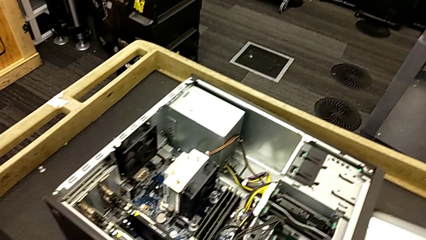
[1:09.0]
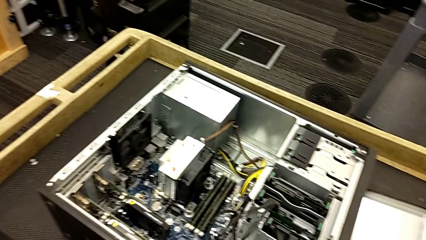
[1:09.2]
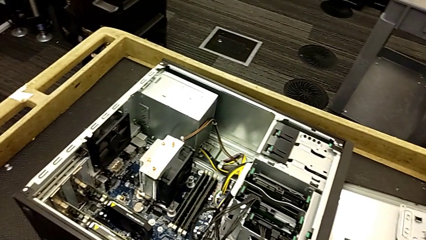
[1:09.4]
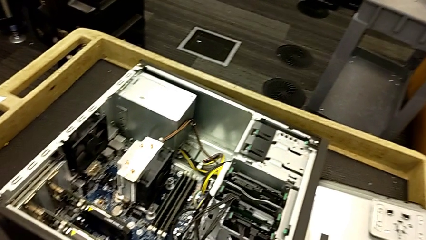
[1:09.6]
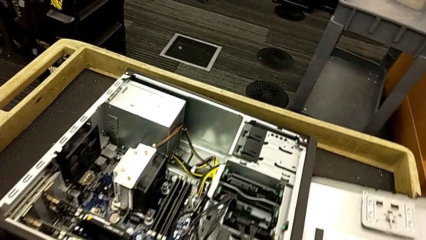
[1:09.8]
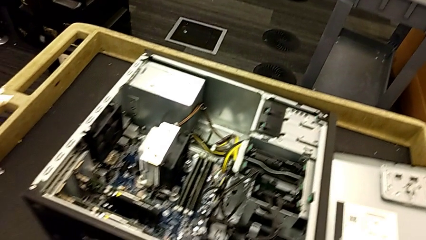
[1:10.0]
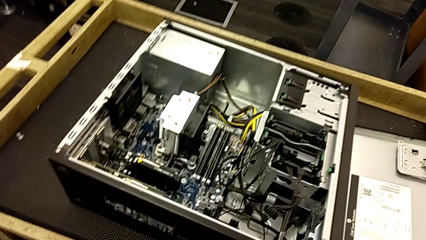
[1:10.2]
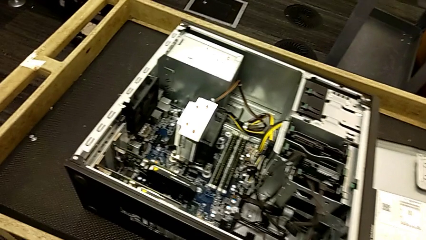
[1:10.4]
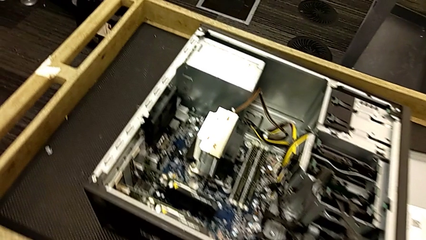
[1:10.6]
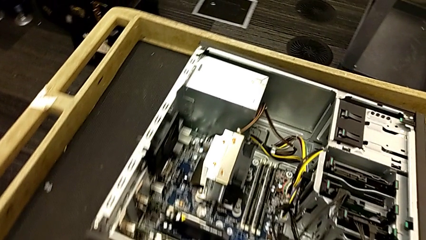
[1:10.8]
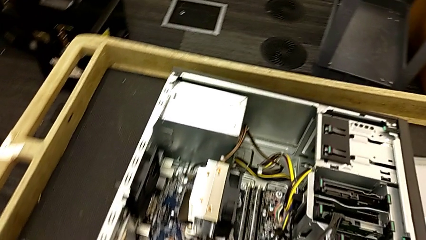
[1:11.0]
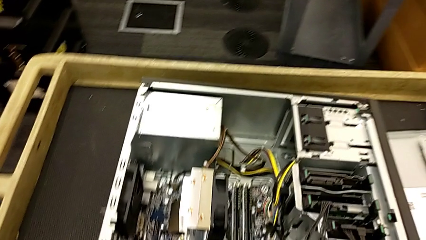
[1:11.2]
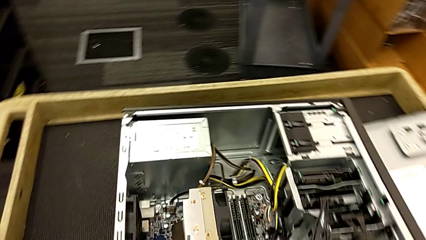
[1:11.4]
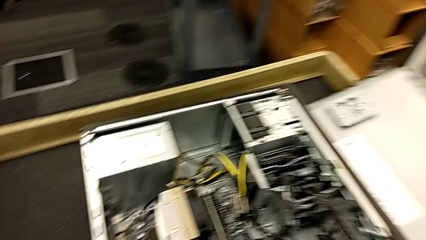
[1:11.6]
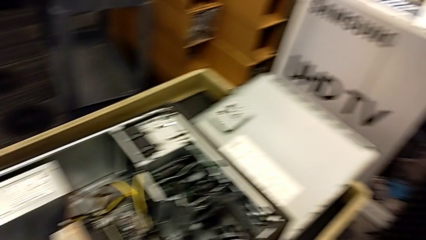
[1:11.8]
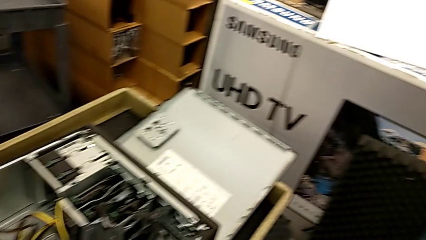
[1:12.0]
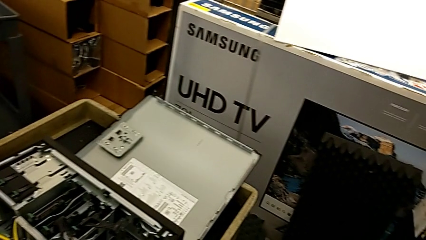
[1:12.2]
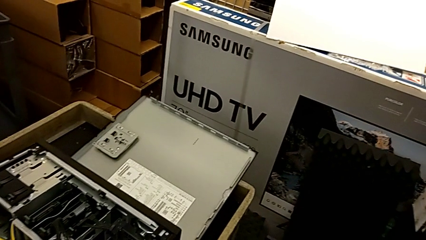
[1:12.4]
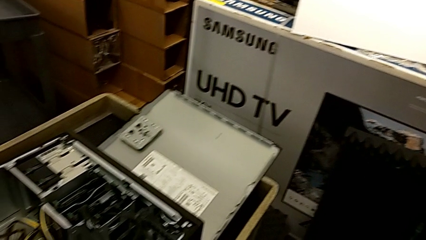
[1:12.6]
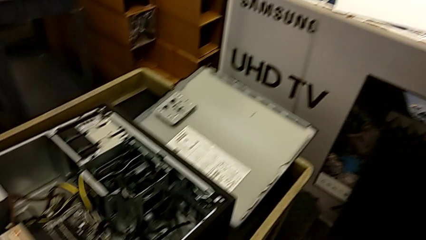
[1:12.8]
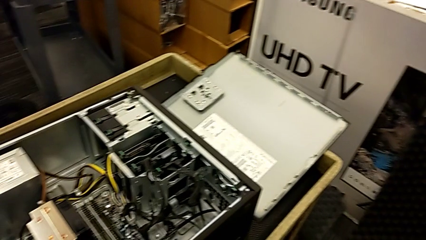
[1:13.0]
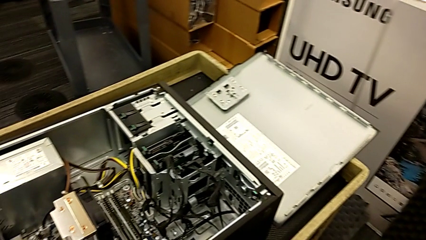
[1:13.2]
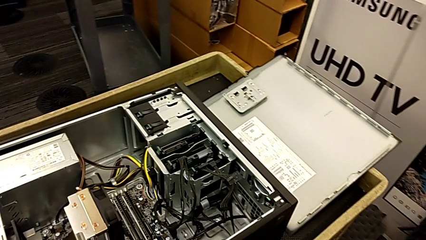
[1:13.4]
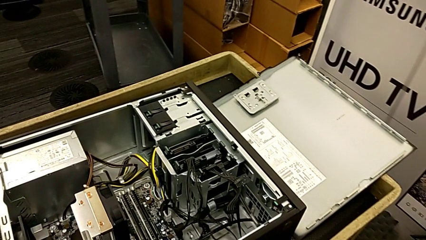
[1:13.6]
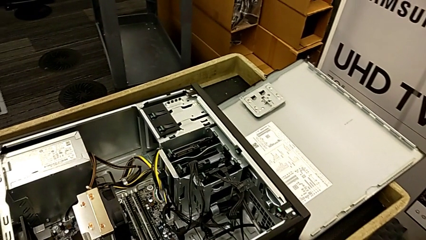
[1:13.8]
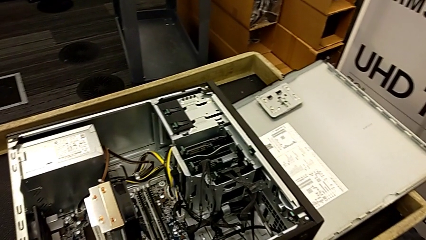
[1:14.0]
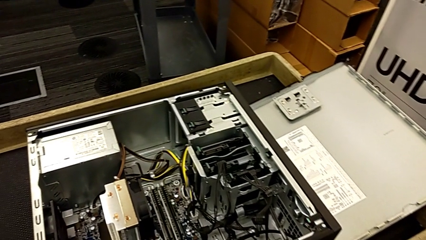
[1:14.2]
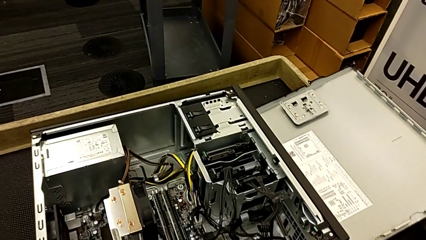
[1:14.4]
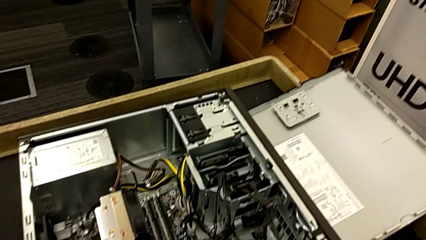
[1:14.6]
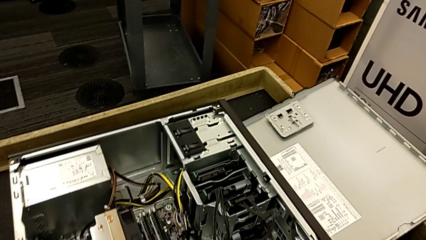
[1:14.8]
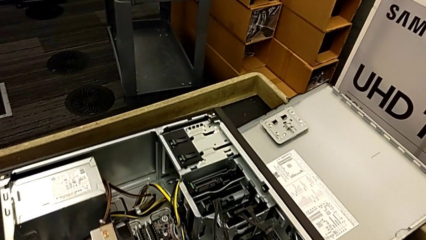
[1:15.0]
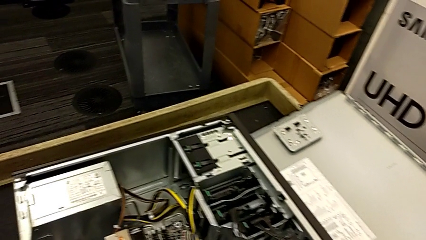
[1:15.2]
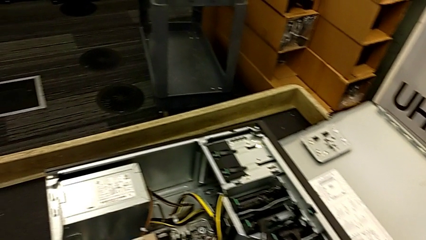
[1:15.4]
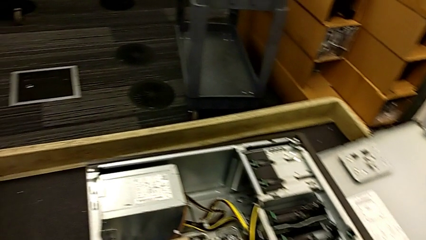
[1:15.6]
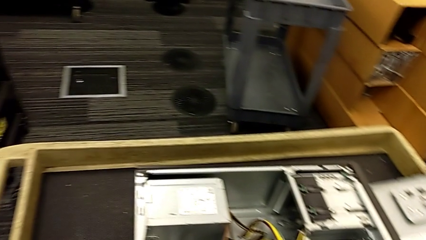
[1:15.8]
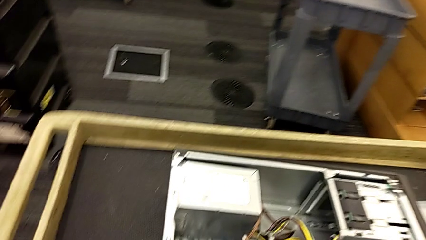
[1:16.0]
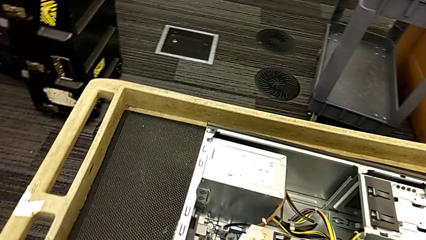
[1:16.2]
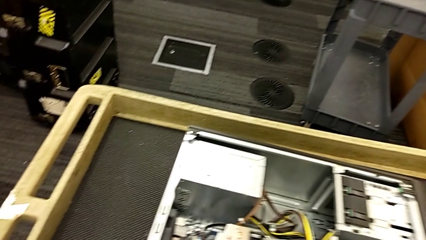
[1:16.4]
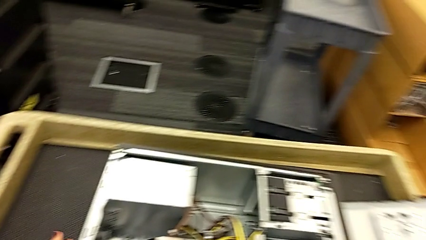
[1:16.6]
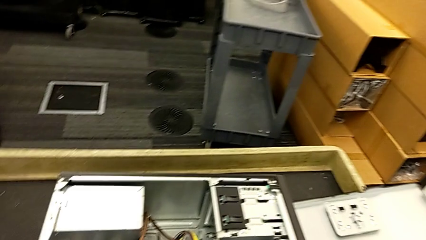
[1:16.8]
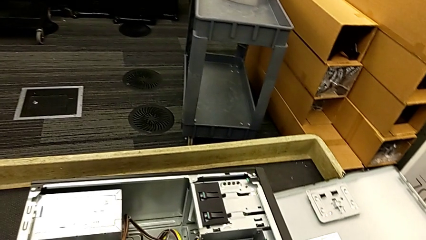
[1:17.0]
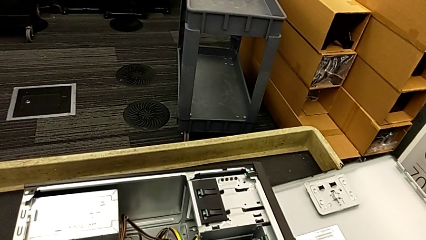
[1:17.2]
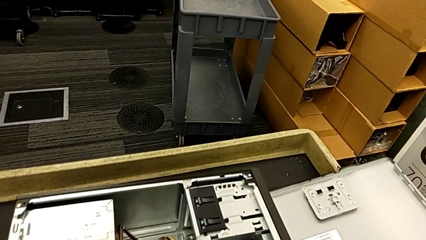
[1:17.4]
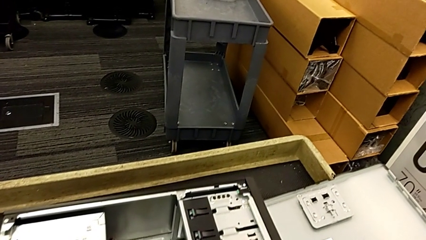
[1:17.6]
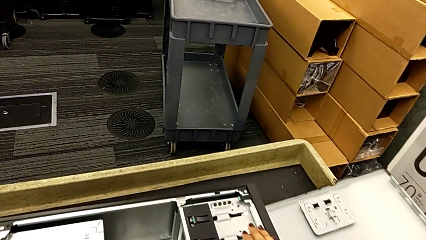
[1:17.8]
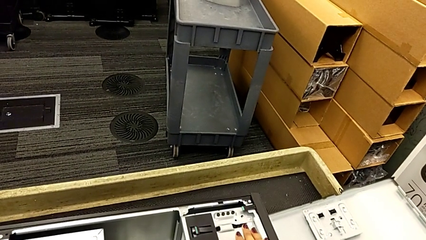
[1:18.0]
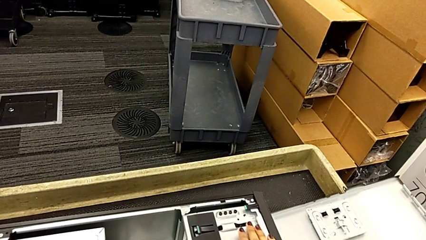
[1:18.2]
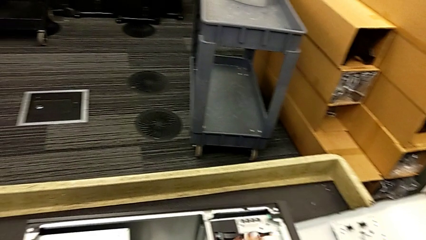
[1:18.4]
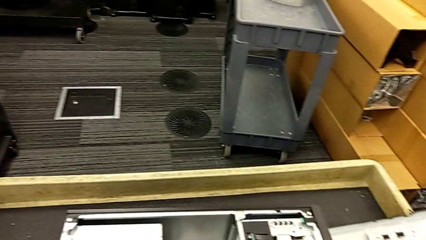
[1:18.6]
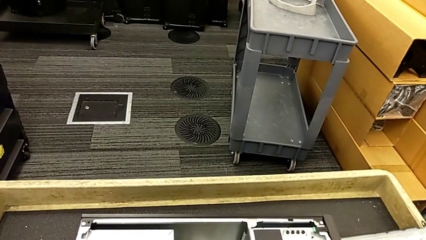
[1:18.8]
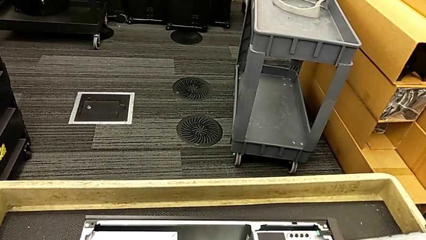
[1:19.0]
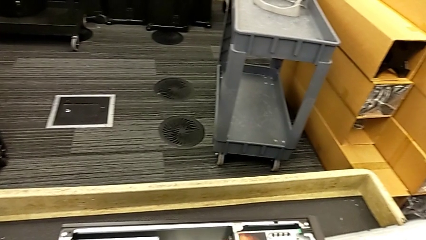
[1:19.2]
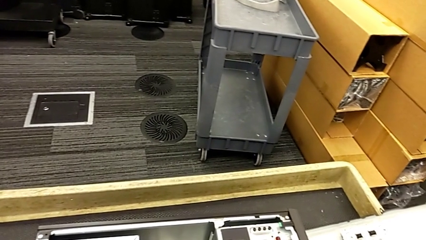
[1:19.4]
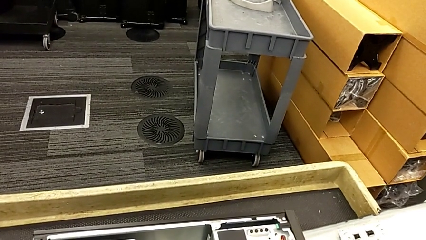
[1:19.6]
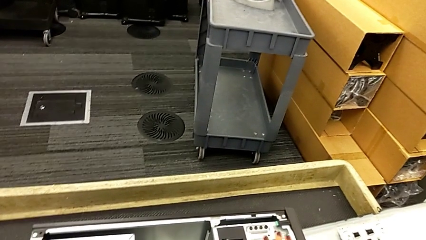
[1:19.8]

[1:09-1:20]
The camera wearer is placing the computer tower on the table to their left. They keep inspecting the computer tower.

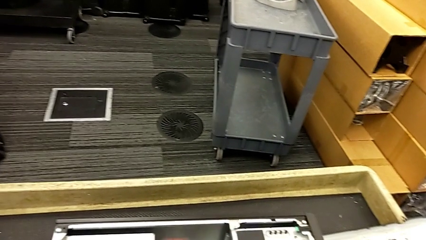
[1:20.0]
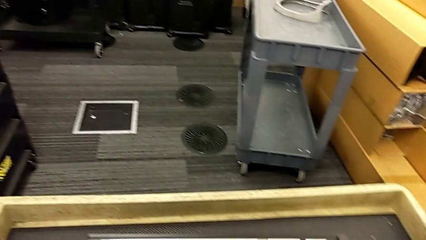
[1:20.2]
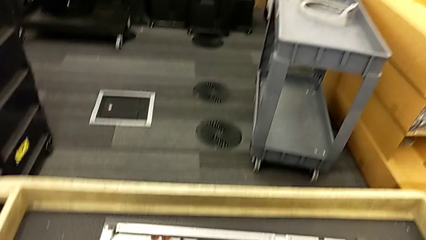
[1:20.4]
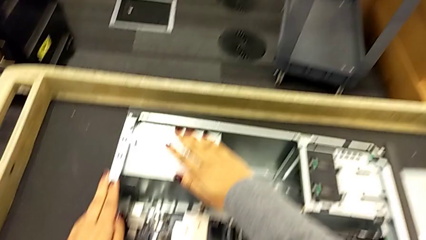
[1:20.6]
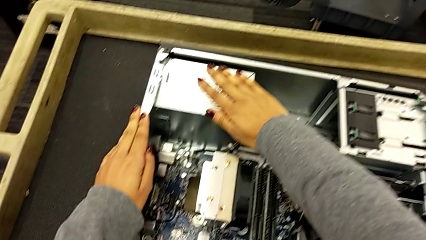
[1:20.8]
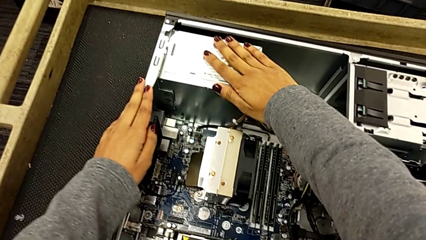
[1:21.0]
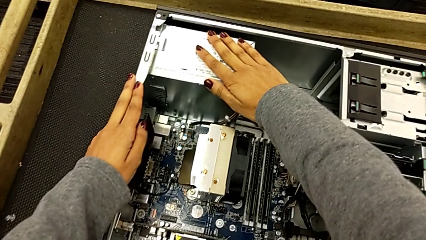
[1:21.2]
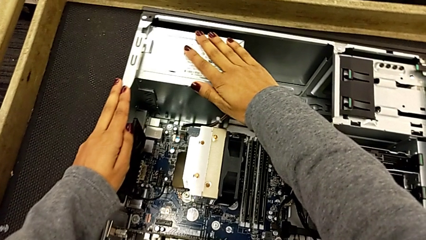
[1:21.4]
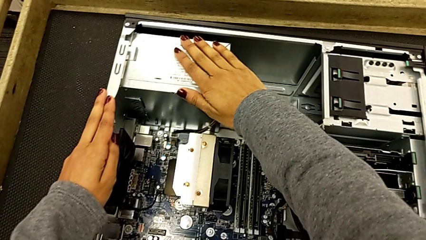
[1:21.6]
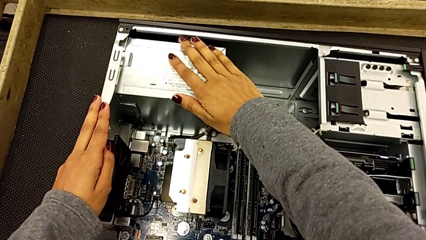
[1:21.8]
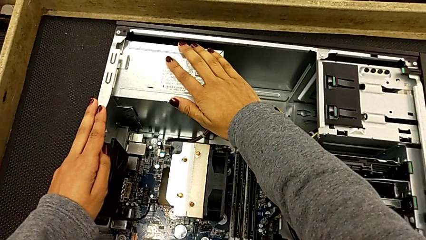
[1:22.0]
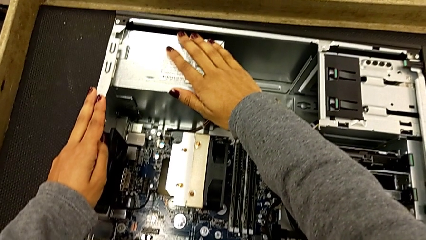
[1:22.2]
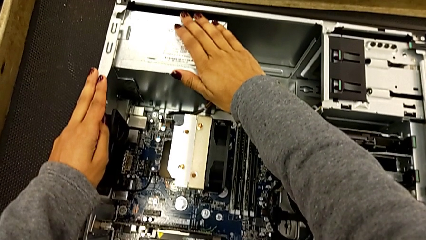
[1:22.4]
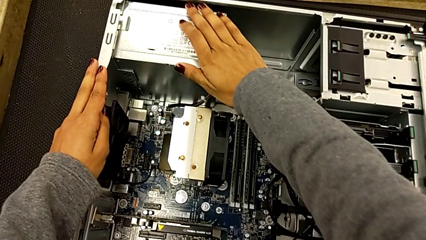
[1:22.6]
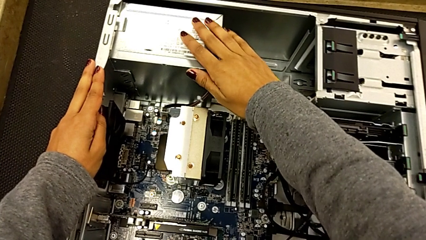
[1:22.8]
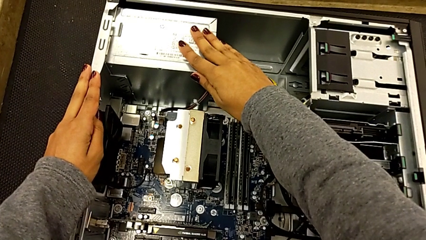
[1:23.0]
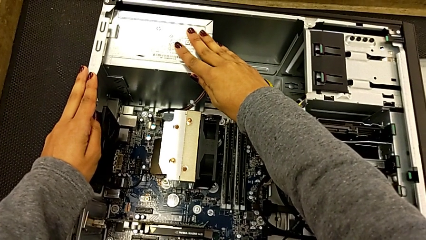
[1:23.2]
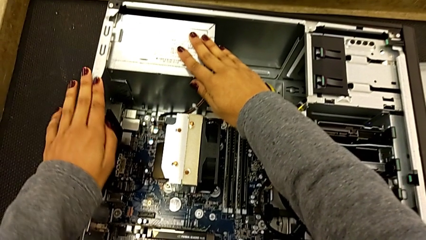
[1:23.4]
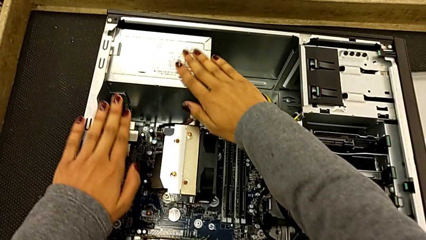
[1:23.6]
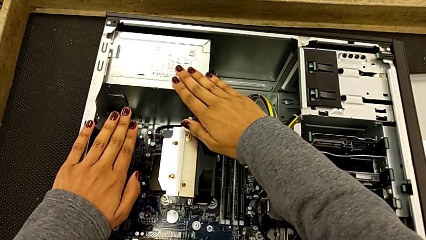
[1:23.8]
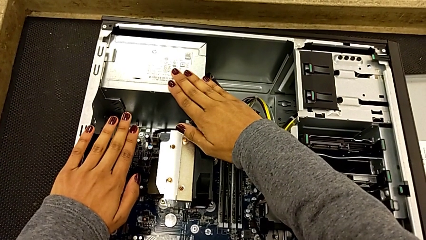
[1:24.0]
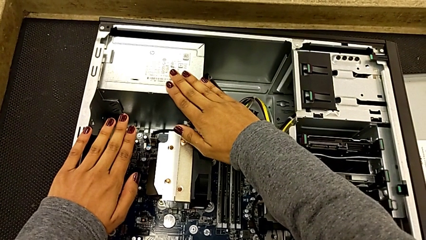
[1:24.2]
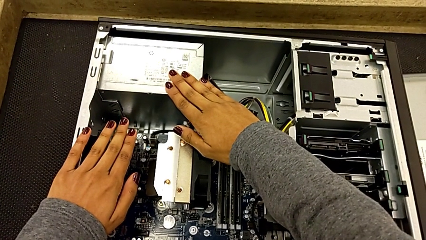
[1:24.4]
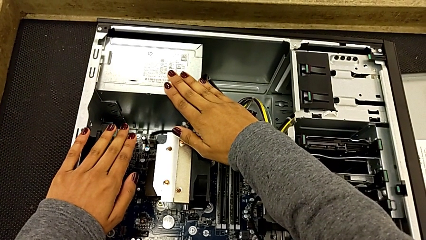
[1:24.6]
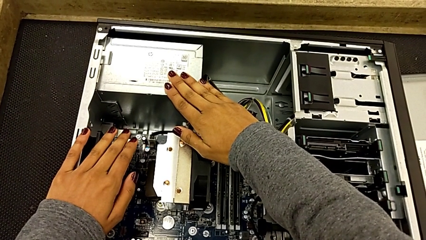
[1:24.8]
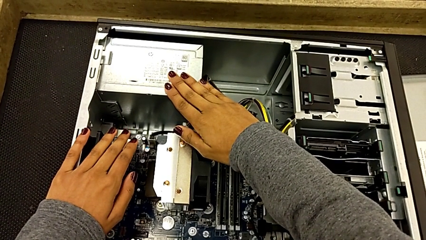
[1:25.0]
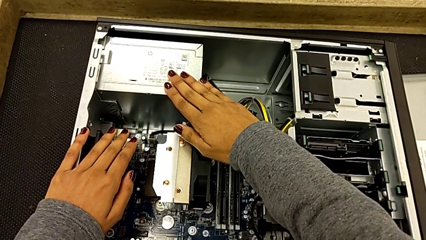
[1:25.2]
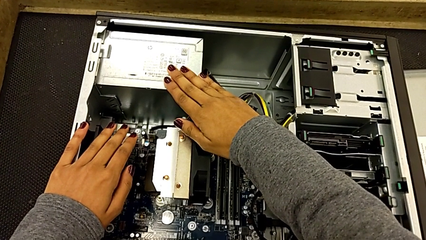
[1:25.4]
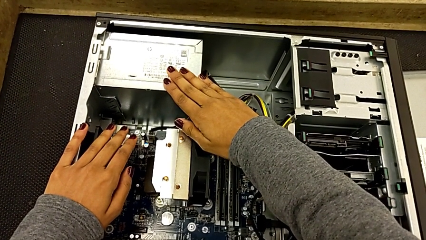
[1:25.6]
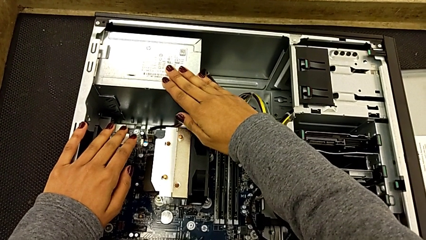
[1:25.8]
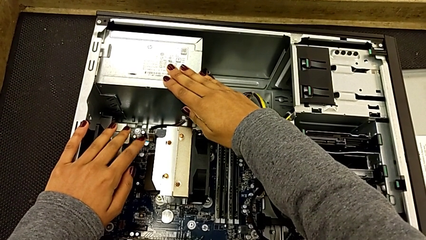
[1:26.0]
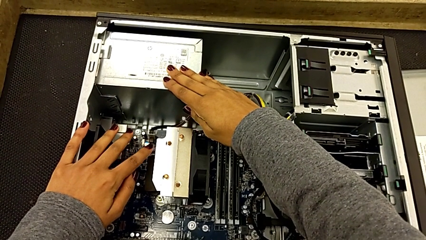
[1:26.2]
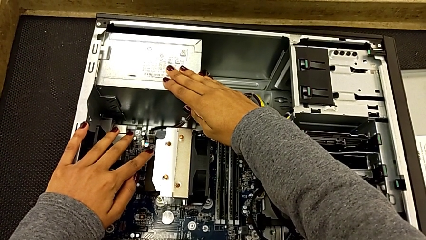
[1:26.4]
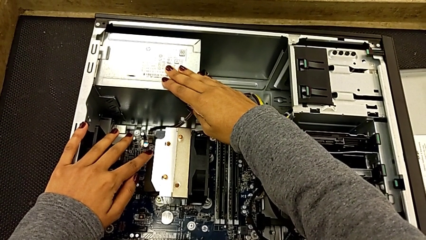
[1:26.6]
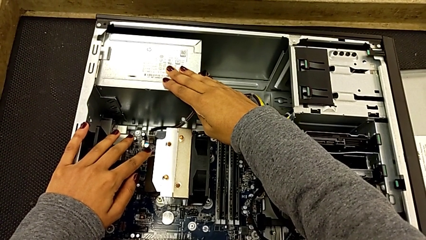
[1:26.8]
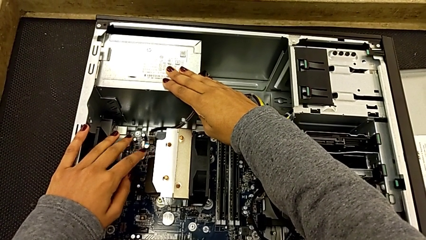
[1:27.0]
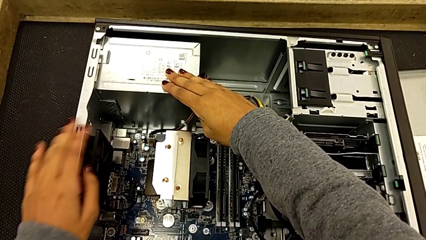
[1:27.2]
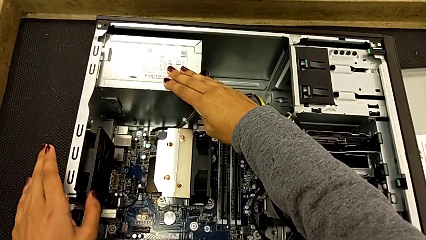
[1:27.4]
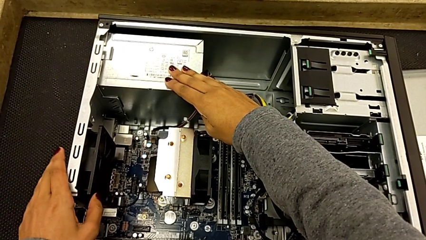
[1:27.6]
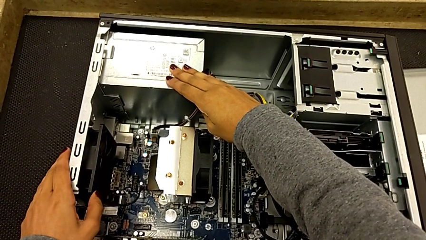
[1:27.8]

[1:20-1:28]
The camera wearer is touching the computer tower. They begin to touch the computer tower.
